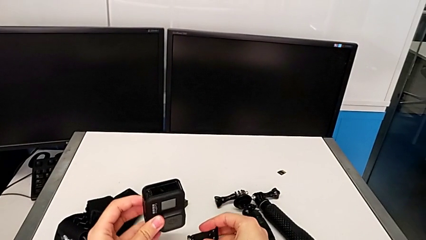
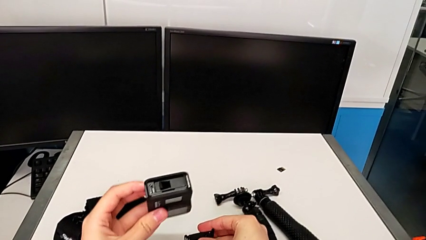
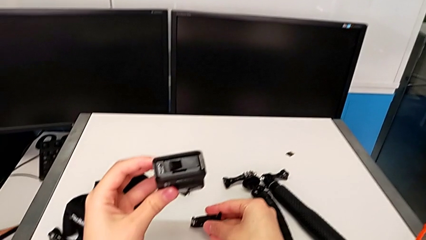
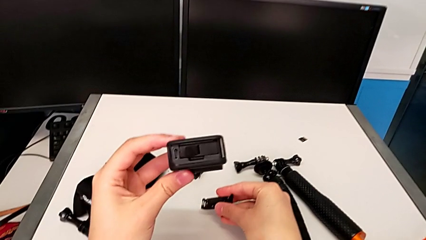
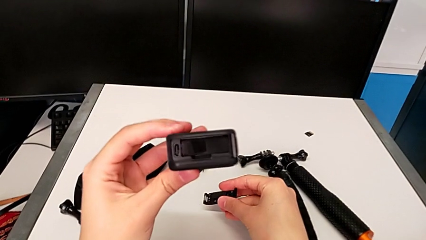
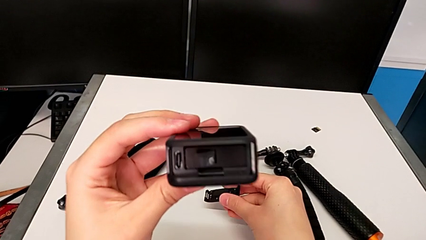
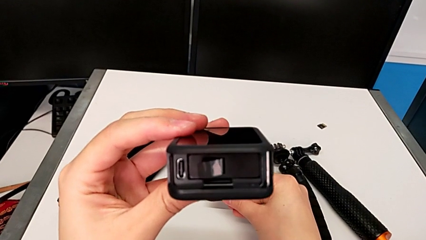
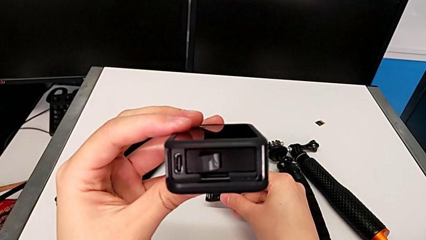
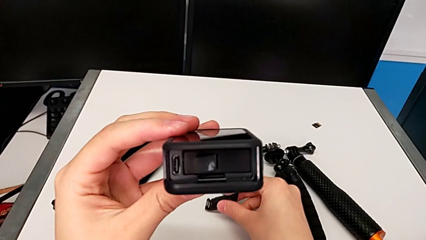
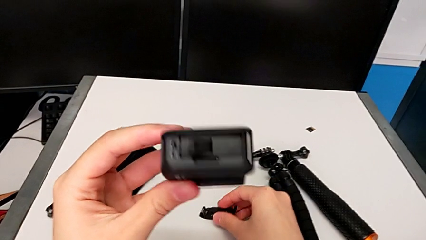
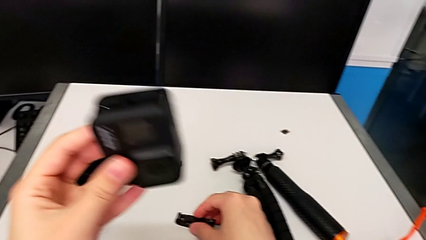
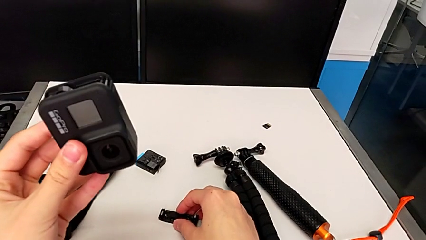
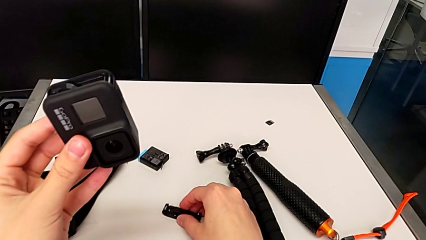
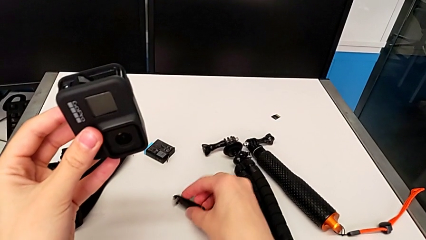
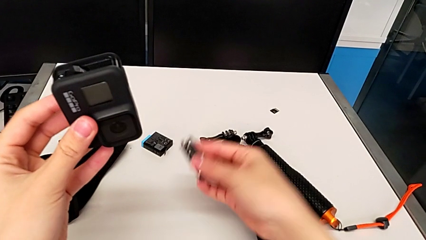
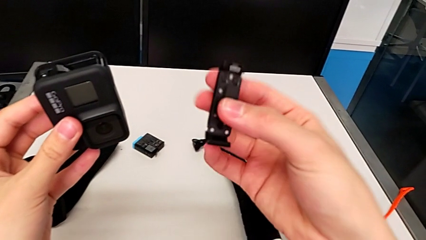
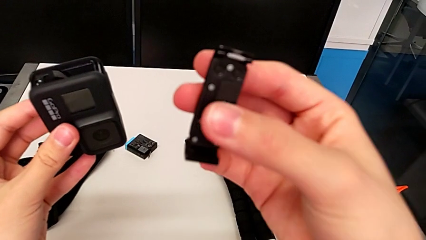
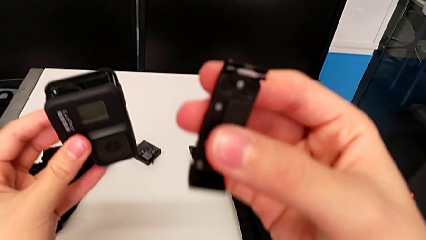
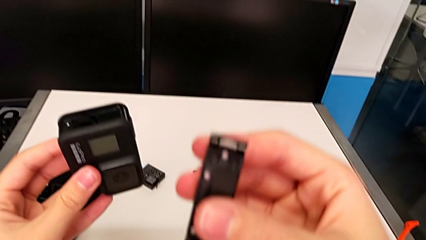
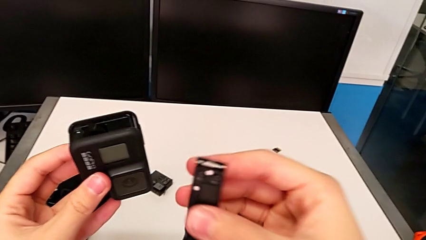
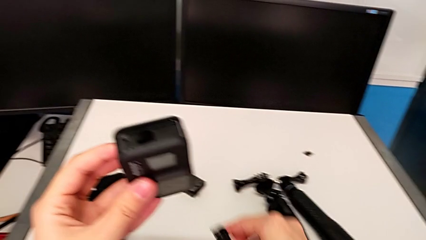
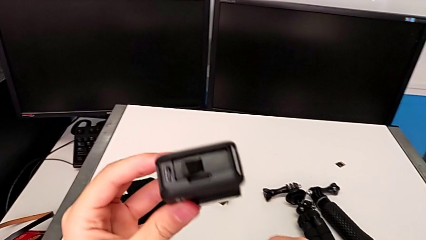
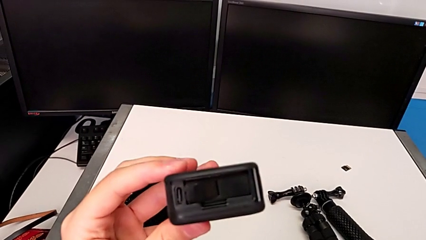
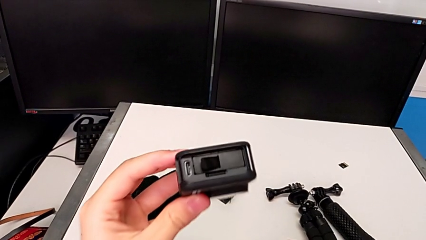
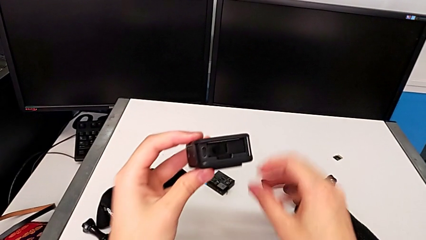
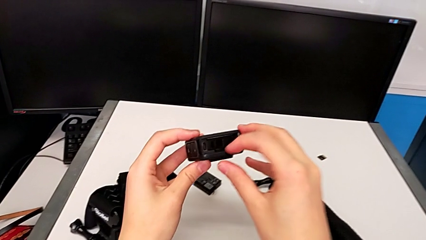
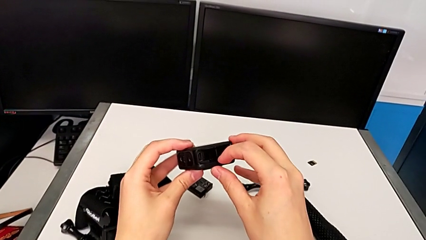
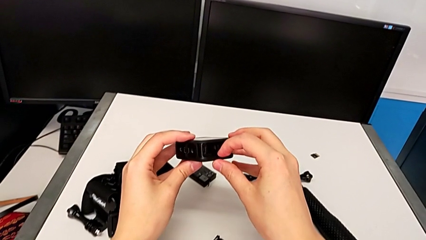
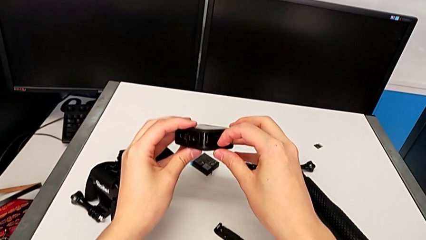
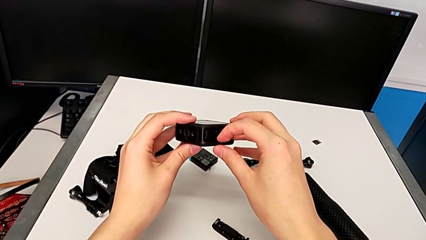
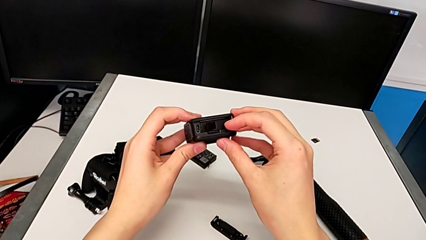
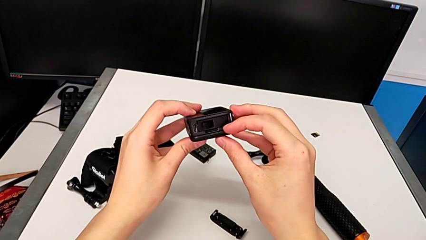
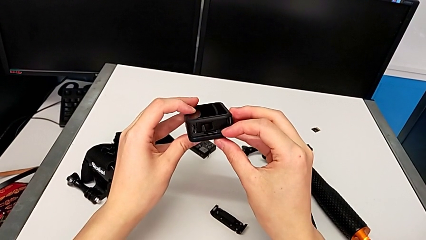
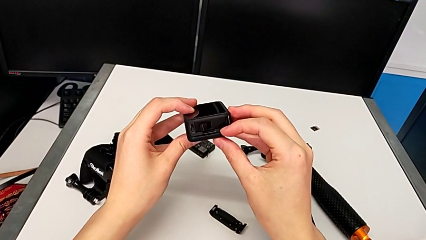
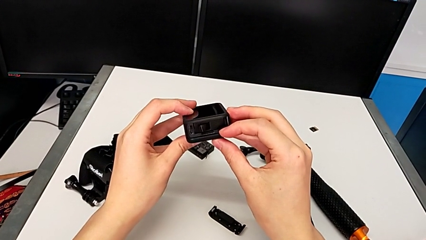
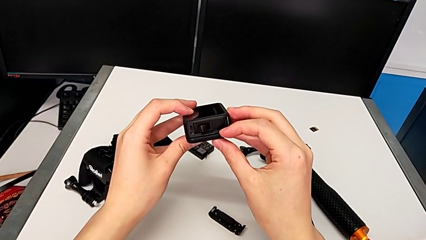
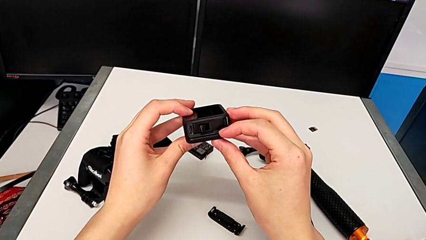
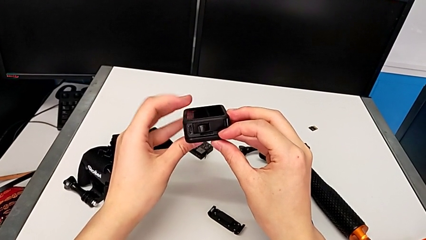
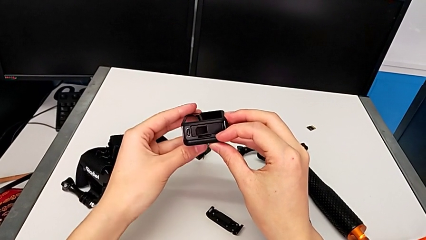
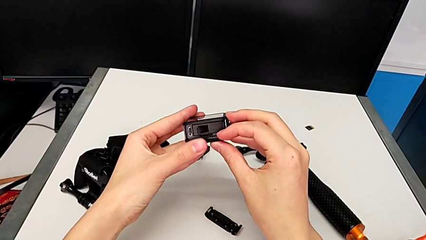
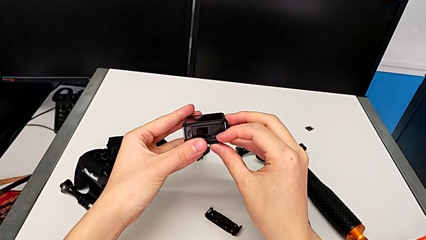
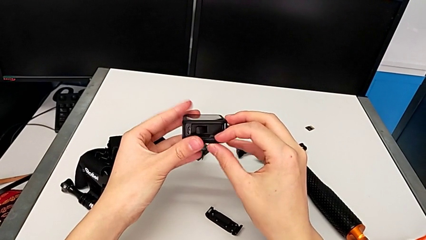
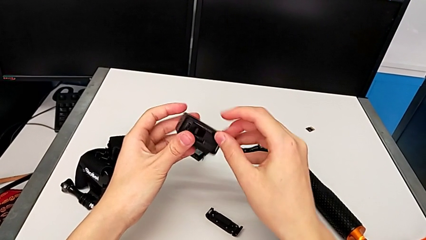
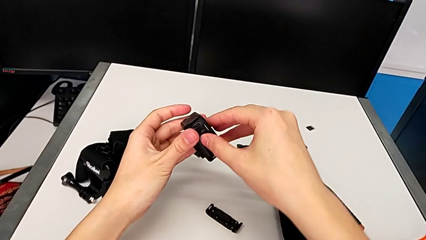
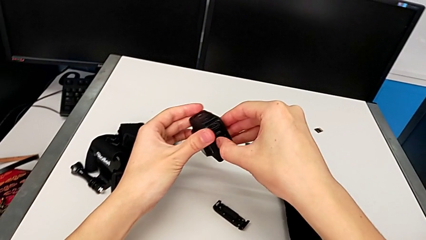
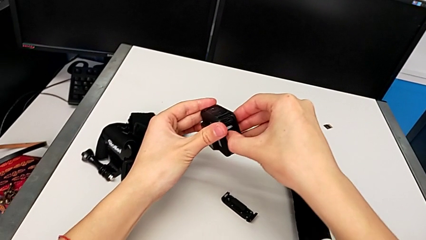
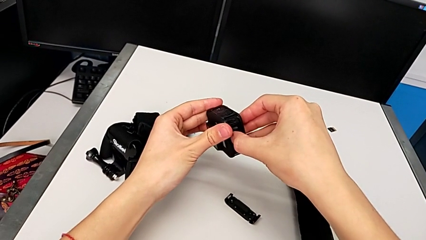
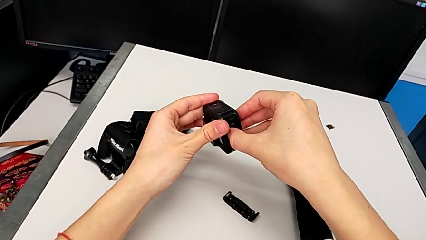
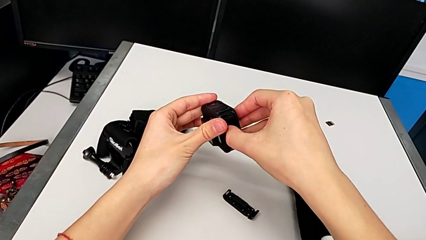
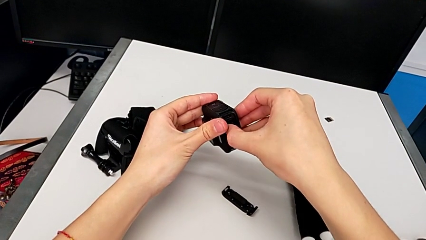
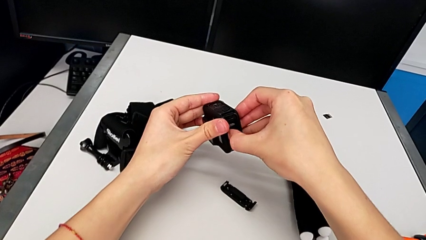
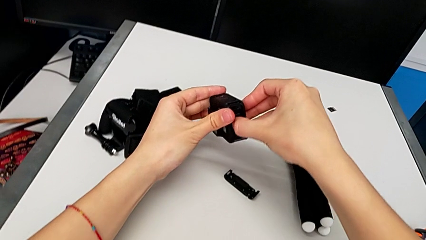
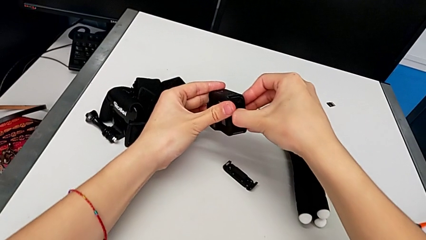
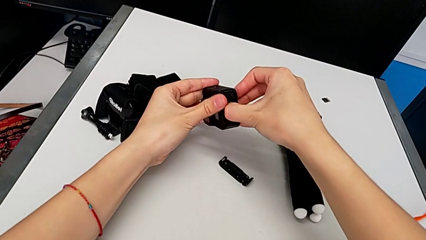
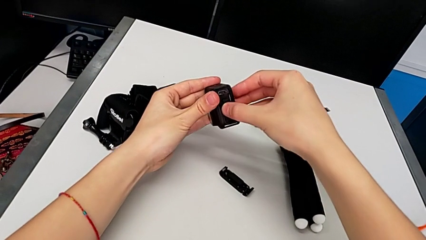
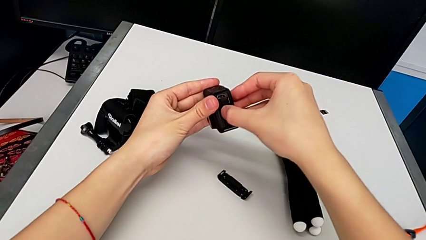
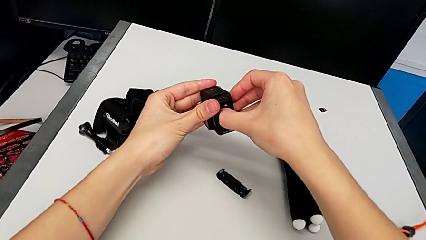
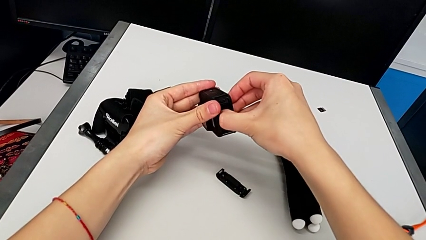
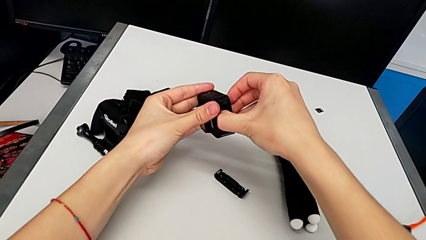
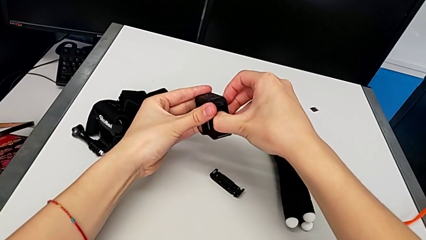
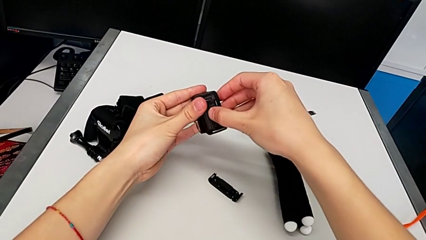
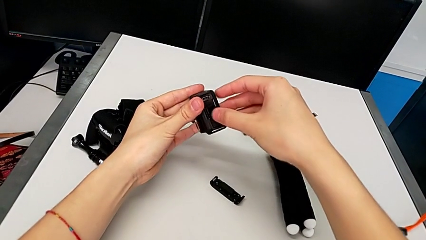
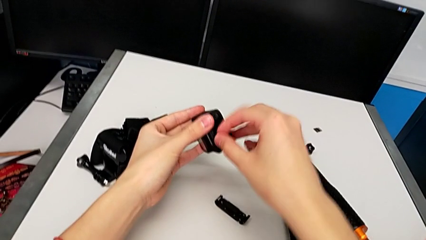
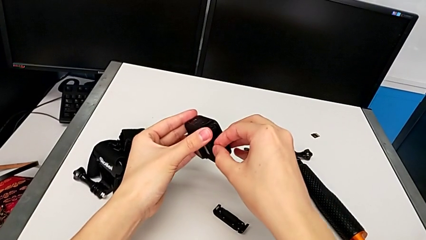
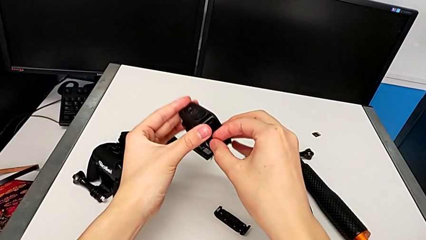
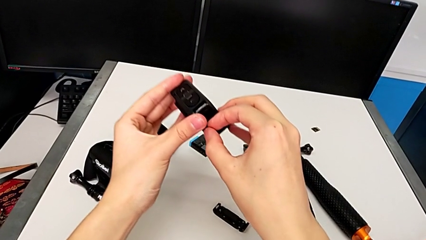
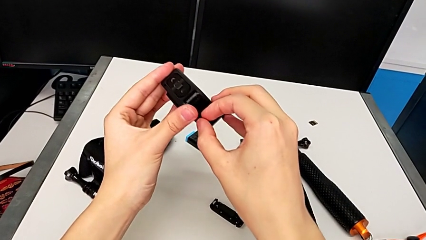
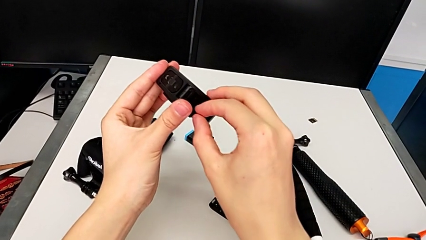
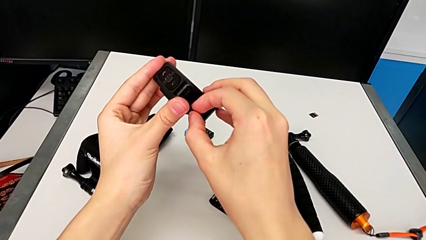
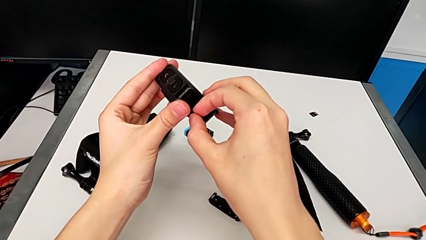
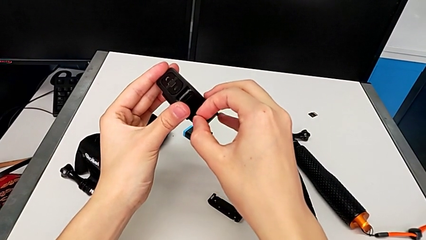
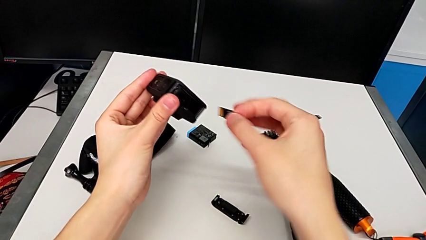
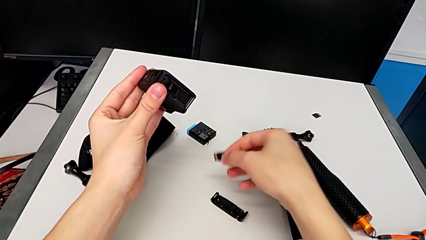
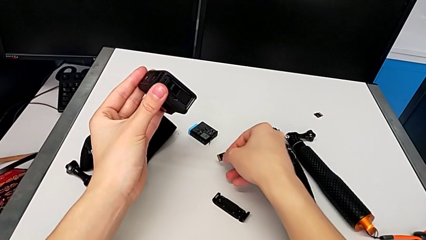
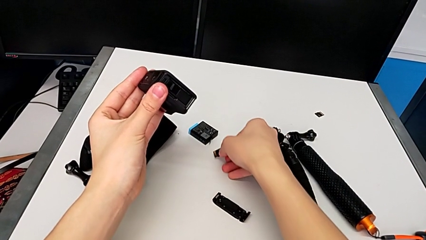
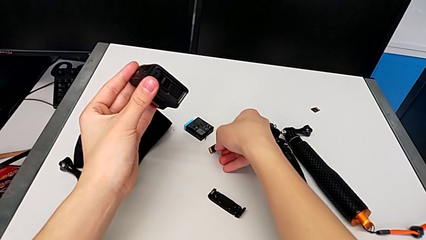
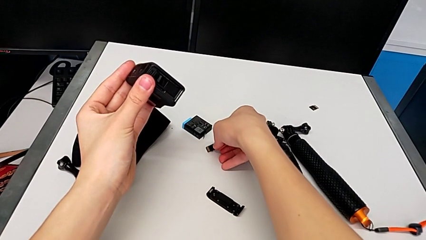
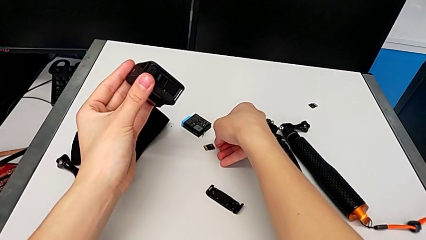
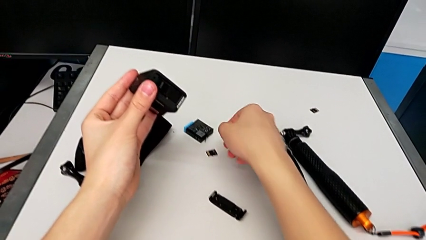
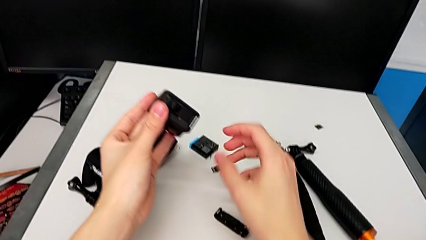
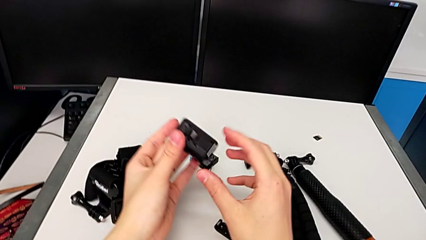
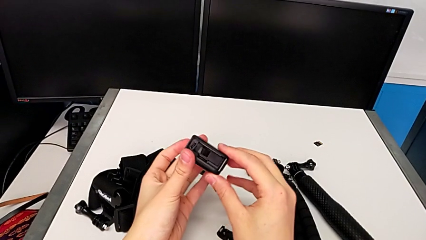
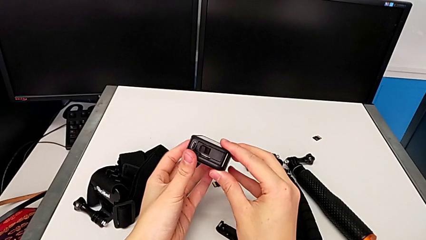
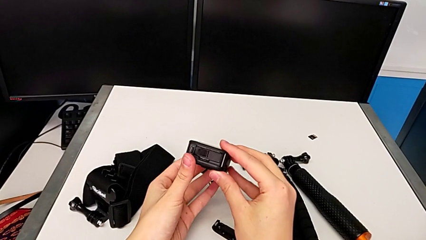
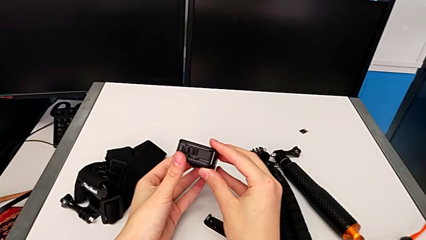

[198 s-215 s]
The camera wearer is changing the micro SD card for the GoPro. They place the battery door, push the SD card, pull it twice and place it.
